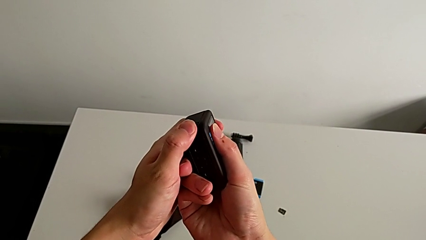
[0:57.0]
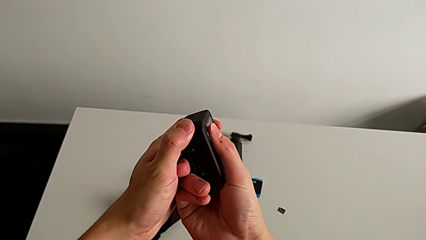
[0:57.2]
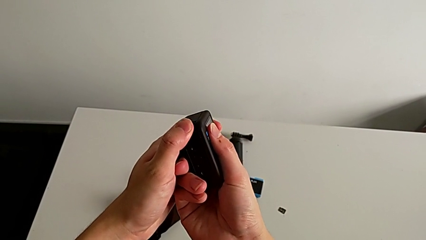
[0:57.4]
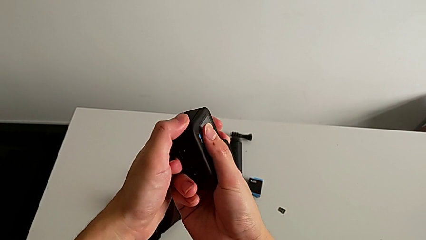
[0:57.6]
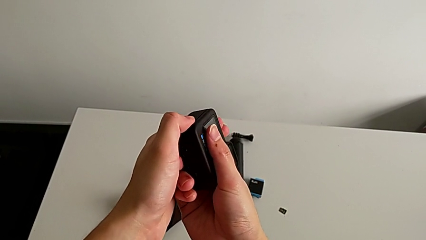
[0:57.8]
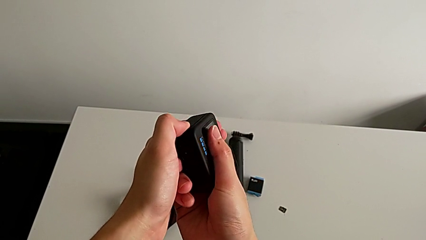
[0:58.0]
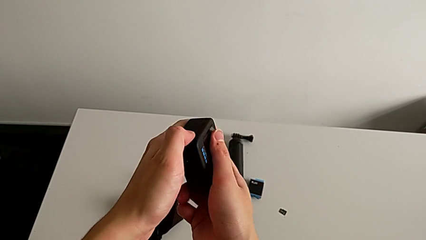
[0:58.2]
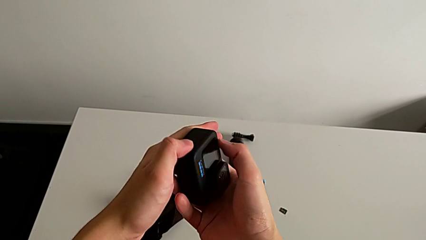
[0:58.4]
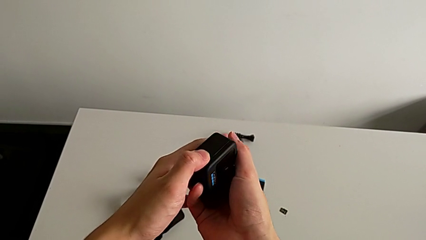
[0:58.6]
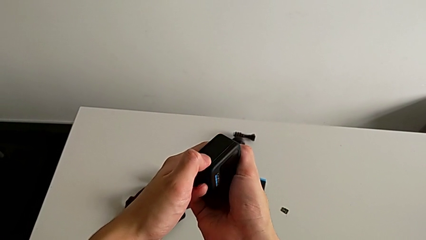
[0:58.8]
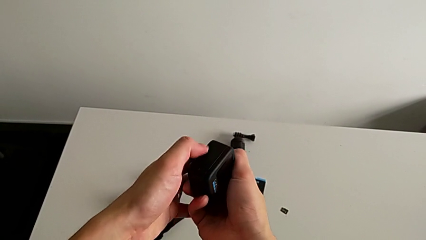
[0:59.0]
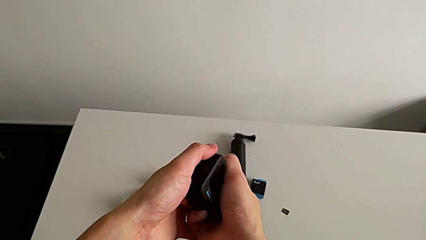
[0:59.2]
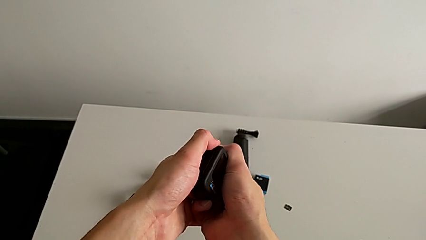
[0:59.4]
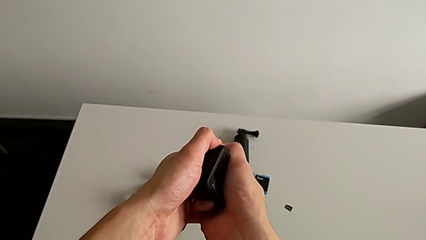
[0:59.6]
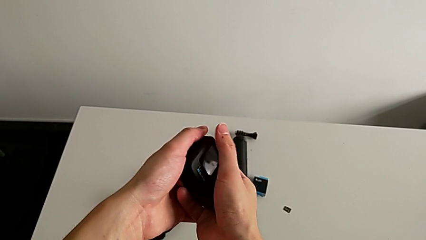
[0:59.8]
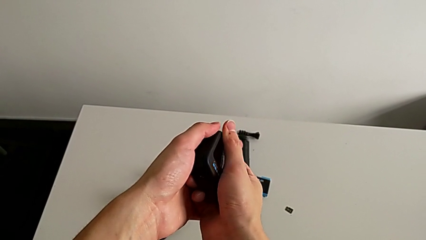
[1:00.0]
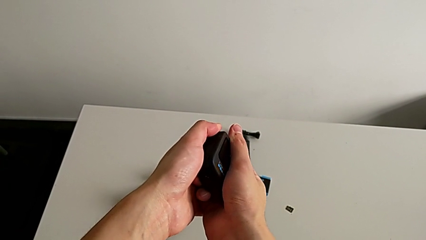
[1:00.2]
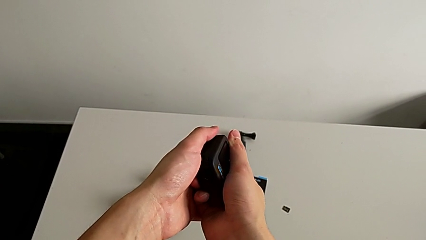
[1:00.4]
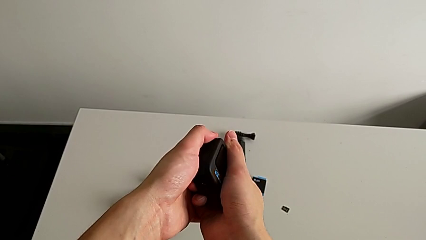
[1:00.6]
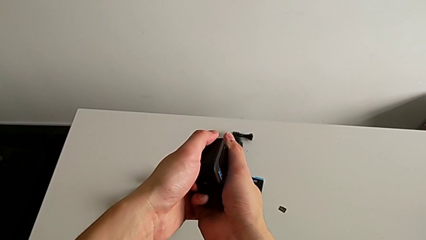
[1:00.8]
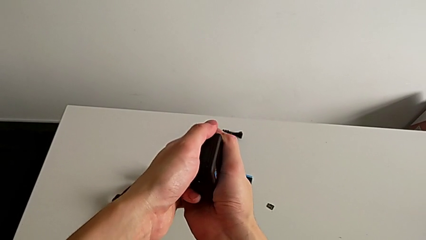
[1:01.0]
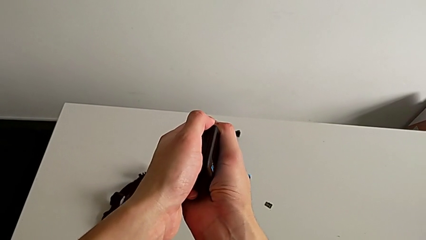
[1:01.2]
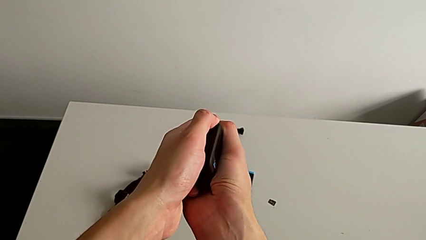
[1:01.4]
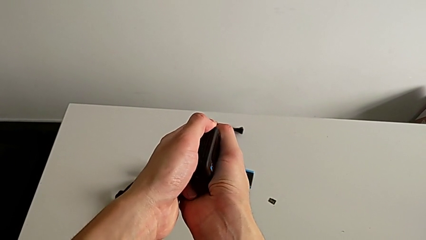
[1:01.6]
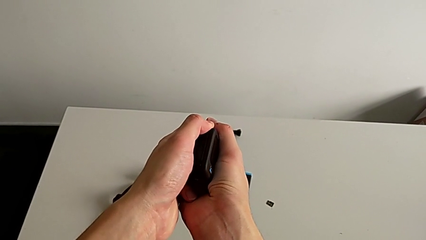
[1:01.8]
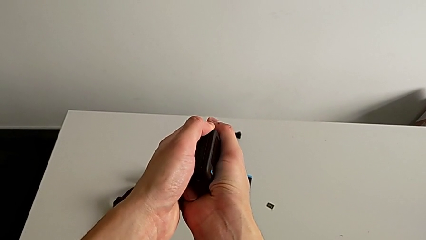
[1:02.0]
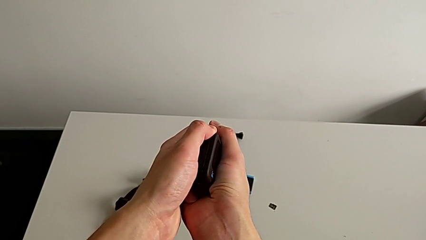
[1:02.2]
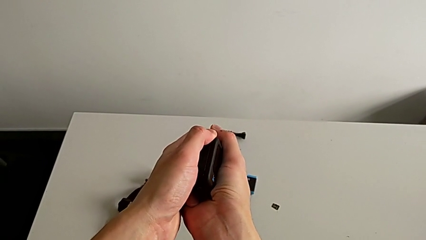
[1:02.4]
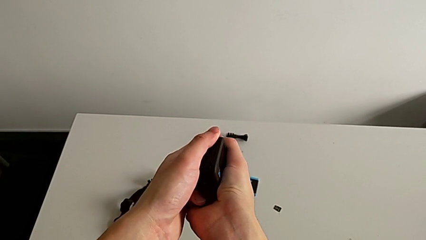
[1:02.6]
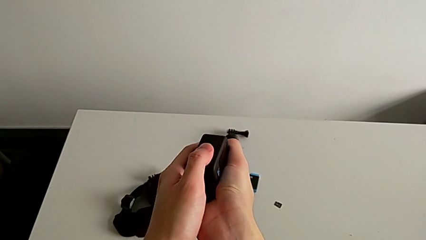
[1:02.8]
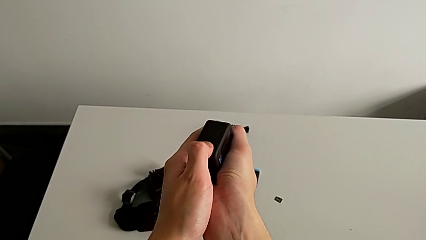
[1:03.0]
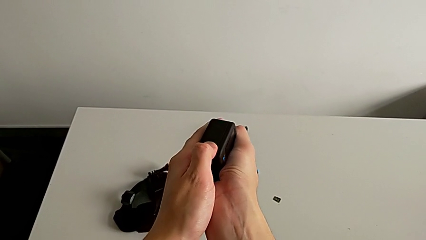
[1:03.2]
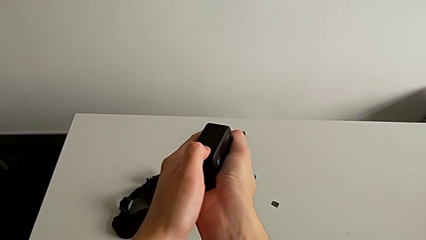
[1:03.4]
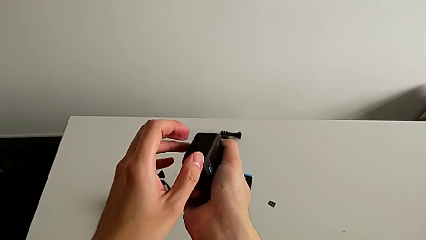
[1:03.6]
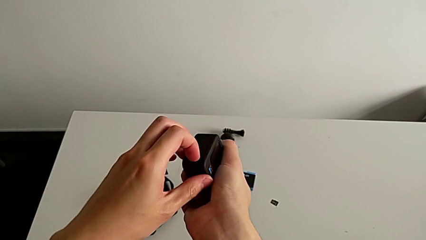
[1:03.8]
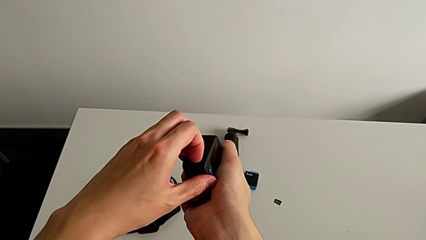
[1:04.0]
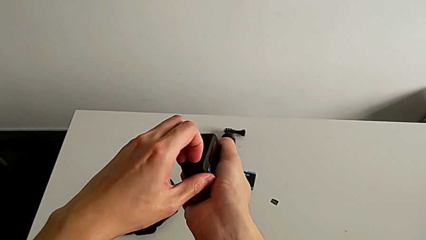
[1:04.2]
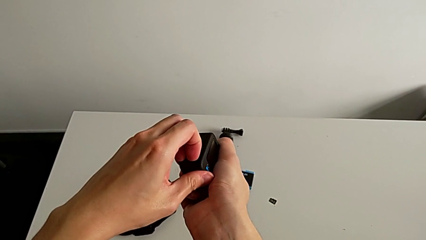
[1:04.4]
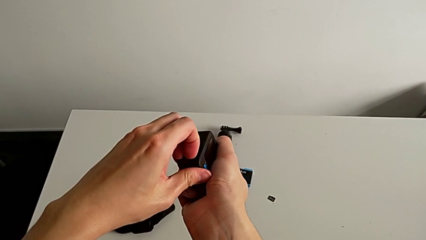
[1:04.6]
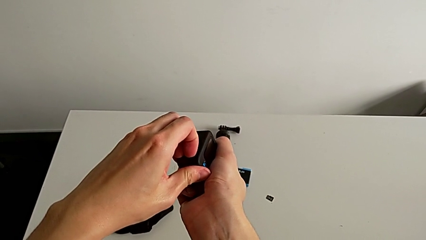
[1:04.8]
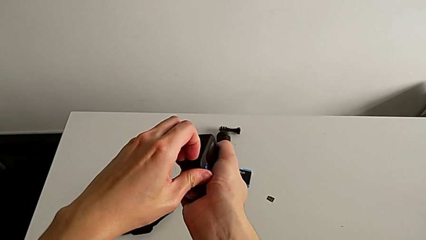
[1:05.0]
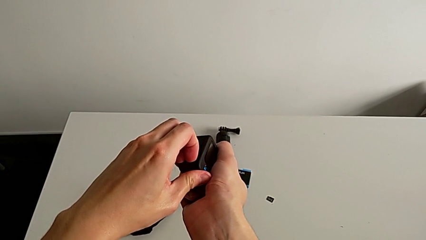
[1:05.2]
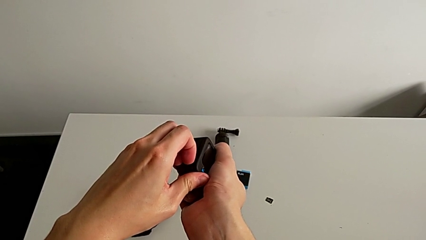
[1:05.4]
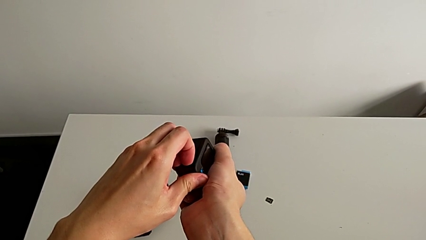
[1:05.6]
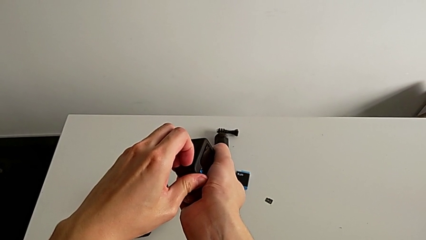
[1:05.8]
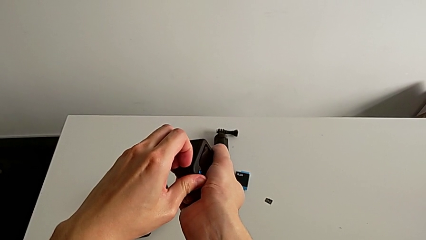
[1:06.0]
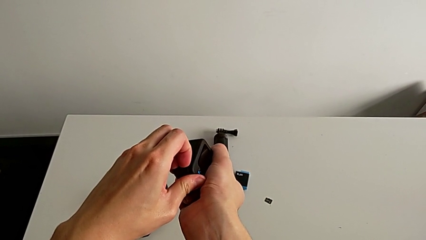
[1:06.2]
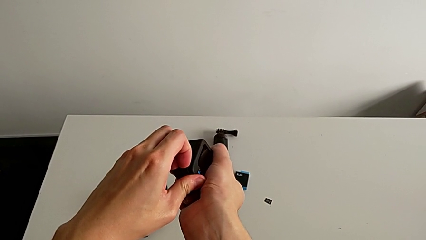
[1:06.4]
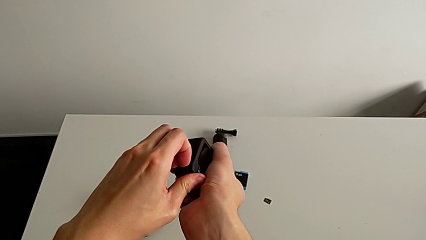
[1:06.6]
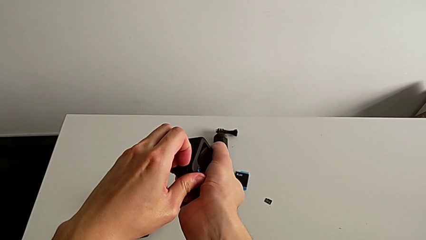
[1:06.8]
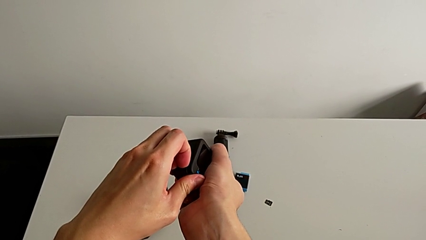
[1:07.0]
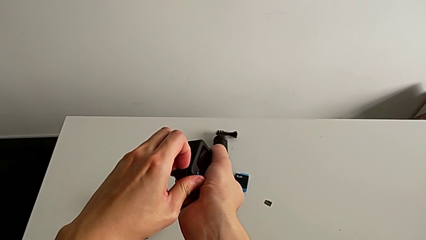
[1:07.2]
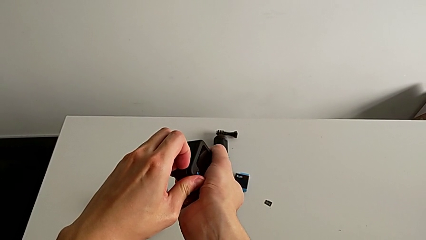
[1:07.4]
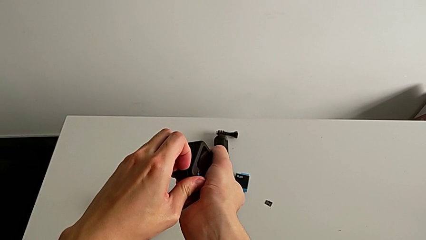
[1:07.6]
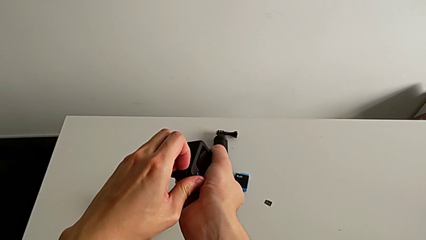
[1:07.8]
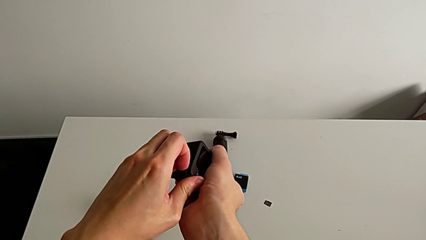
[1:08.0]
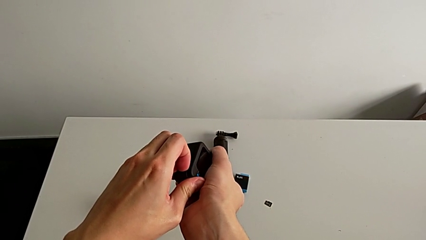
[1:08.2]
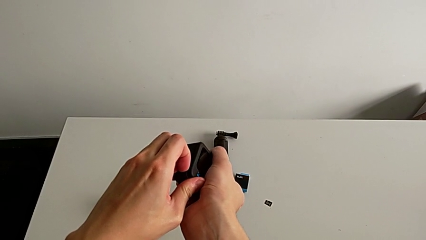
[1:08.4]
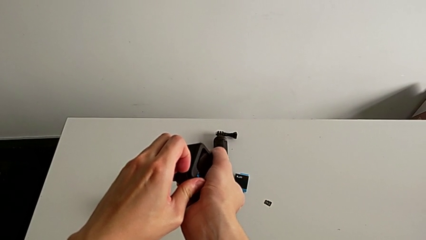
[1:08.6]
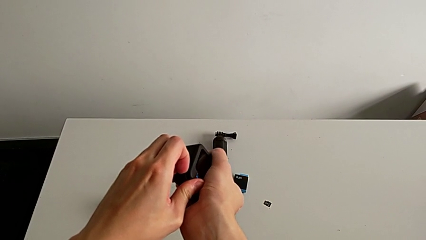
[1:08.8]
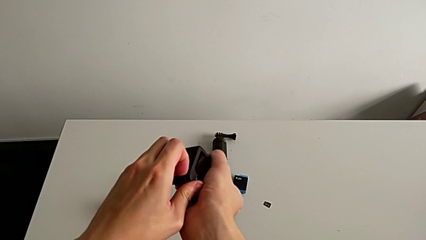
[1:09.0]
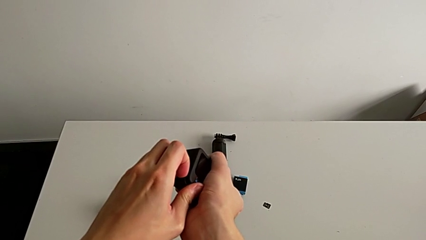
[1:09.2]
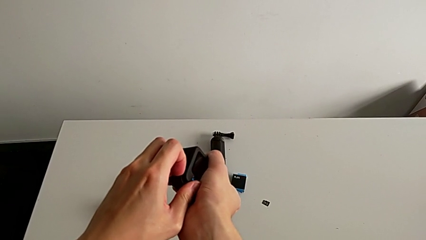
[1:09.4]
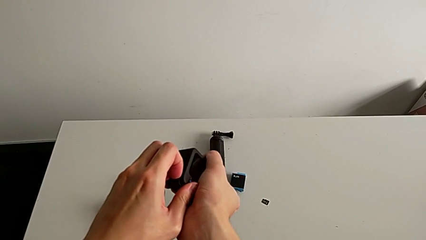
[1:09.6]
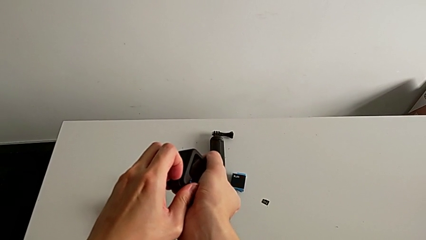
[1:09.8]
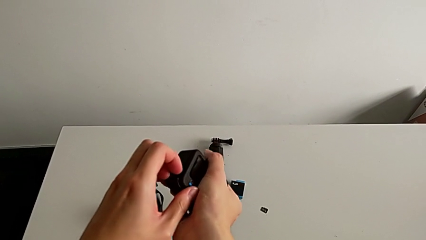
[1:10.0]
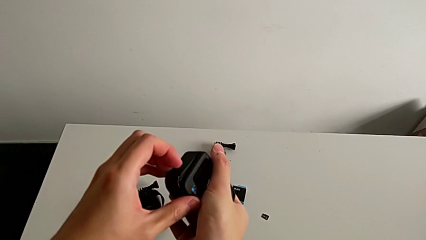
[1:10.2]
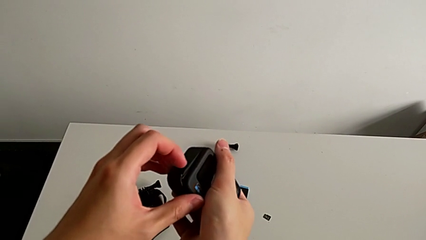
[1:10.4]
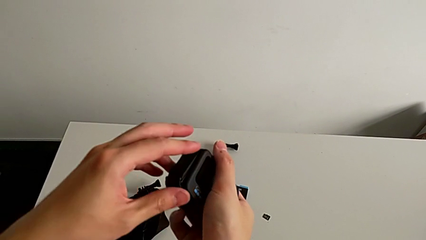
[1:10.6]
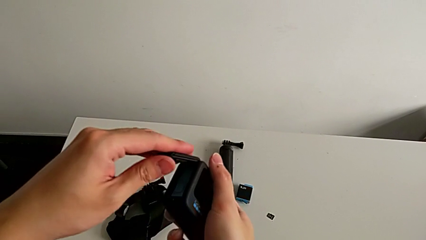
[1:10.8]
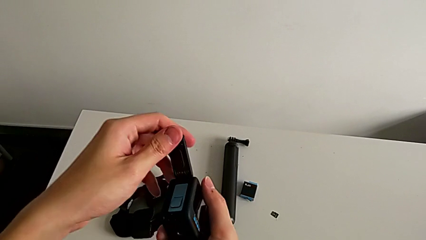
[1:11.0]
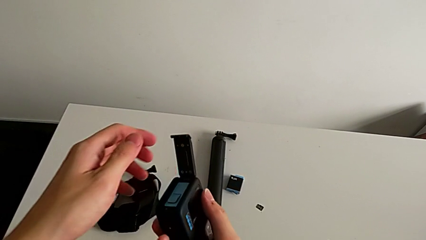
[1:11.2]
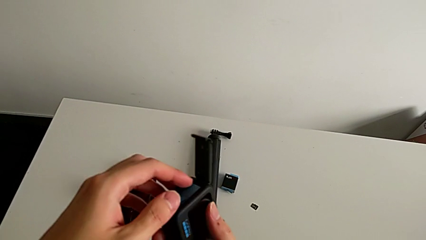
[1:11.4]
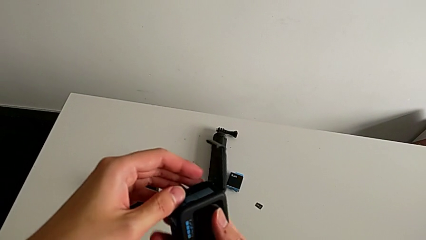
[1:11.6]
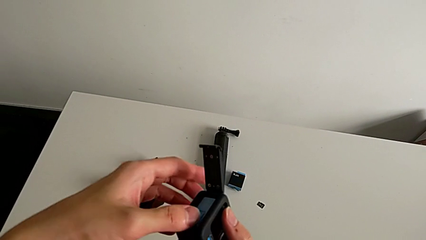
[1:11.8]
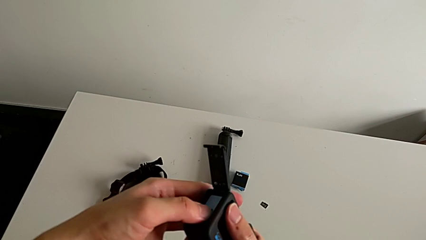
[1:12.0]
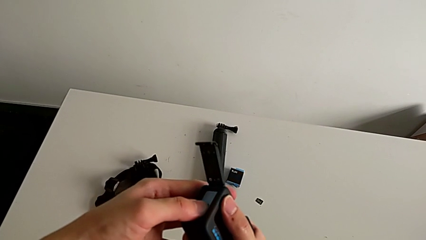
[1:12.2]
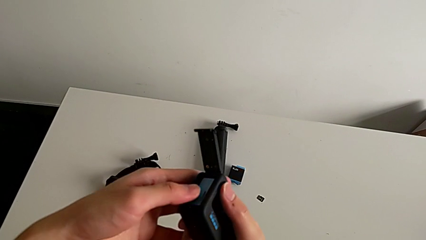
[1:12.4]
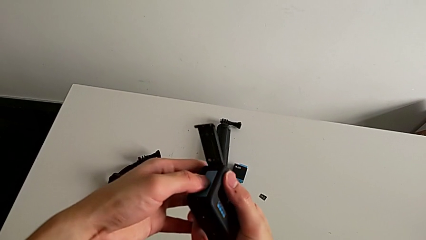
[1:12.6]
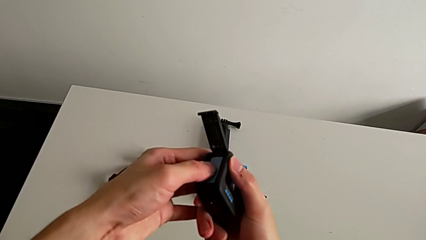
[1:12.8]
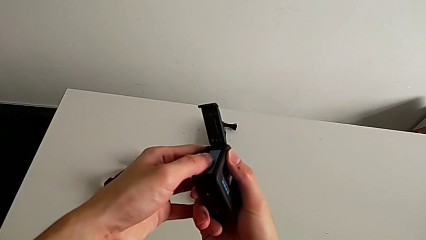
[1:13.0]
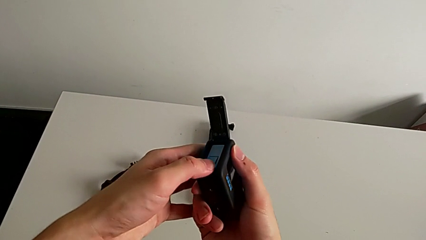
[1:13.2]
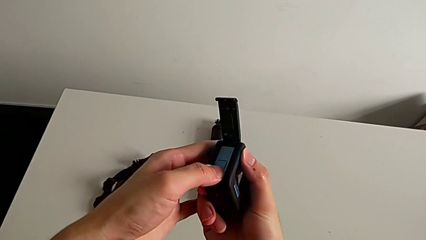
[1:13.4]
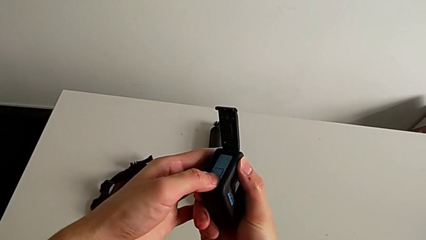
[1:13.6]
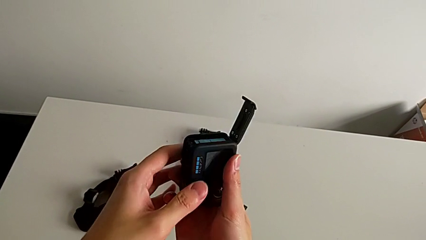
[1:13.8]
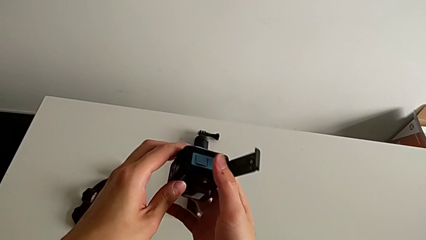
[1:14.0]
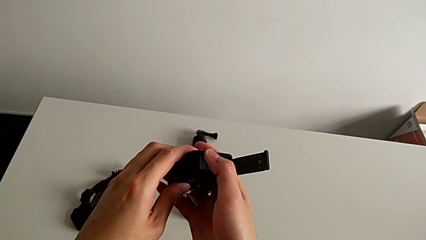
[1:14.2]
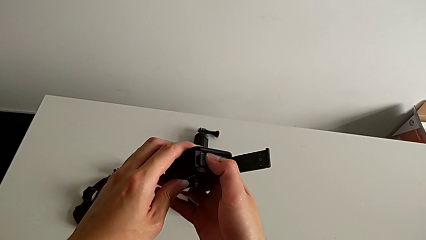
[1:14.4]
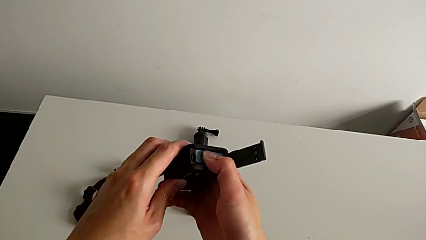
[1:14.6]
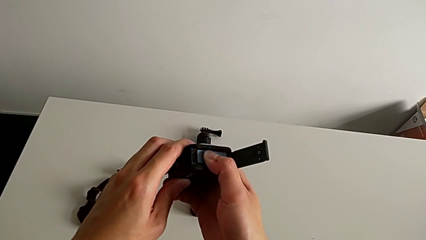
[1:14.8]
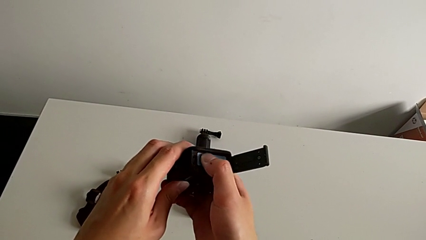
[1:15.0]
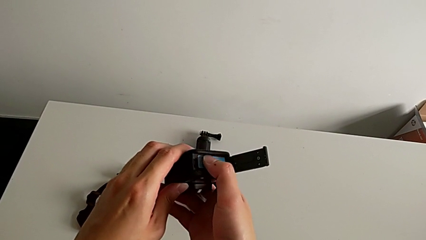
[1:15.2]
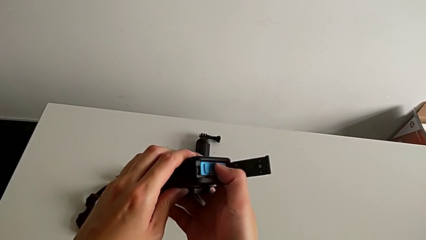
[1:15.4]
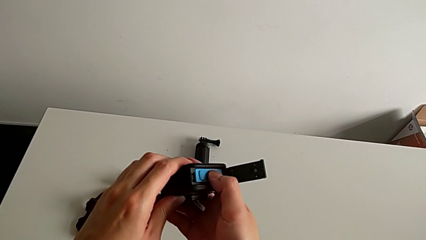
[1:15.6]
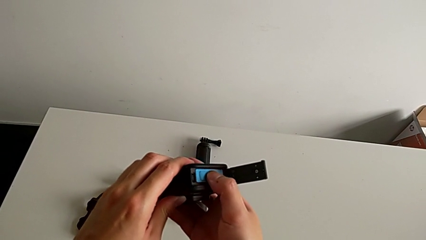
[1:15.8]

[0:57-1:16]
The camera wearer is changing the battery for the GoPro. They push the battery door, pull the battery door, open the battery door and begin to wrongly press the battery.
